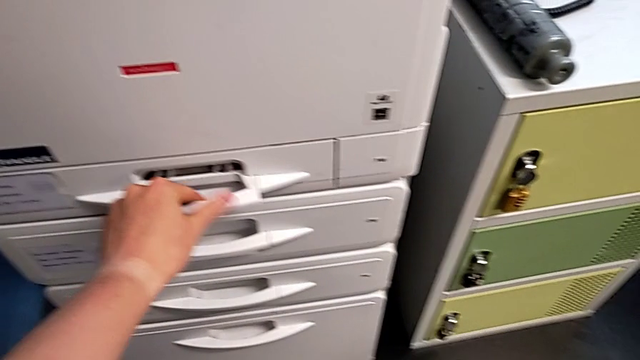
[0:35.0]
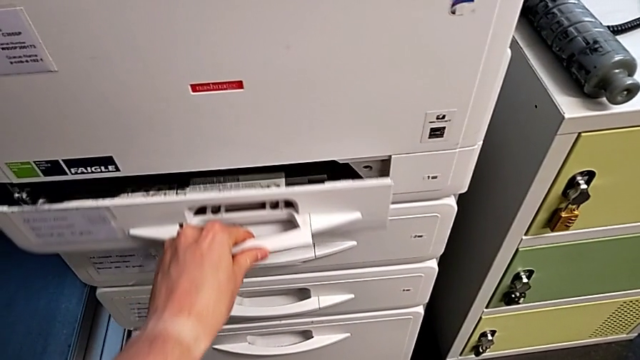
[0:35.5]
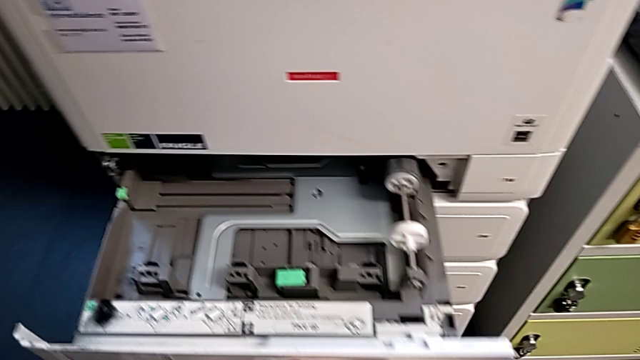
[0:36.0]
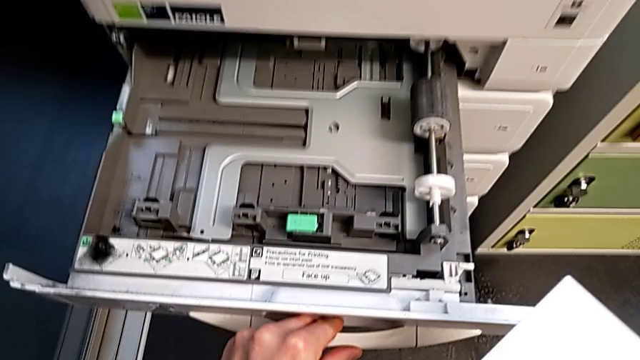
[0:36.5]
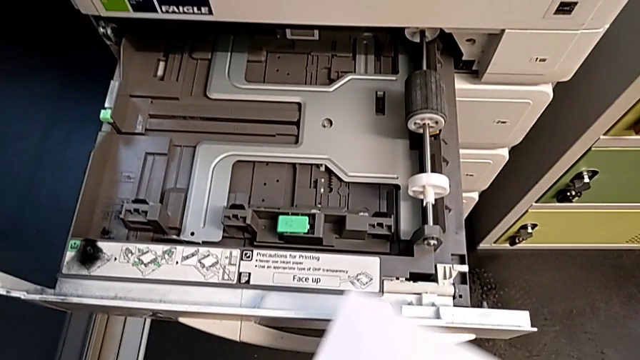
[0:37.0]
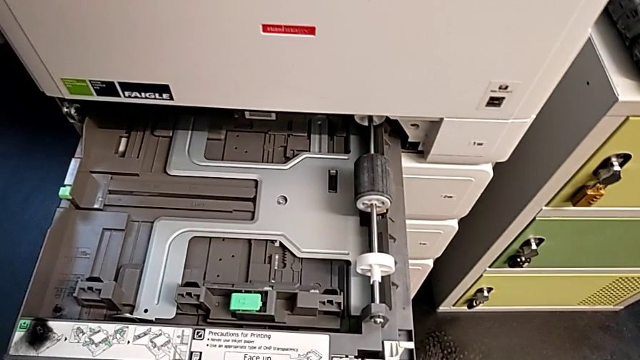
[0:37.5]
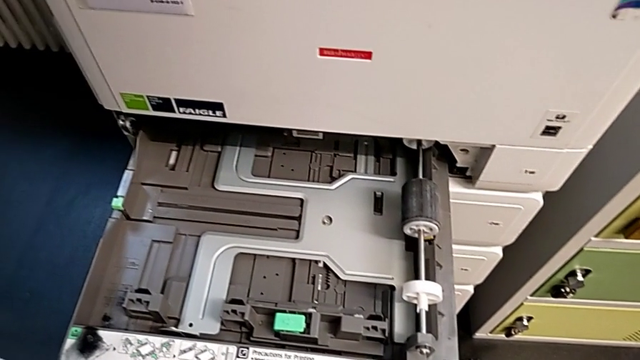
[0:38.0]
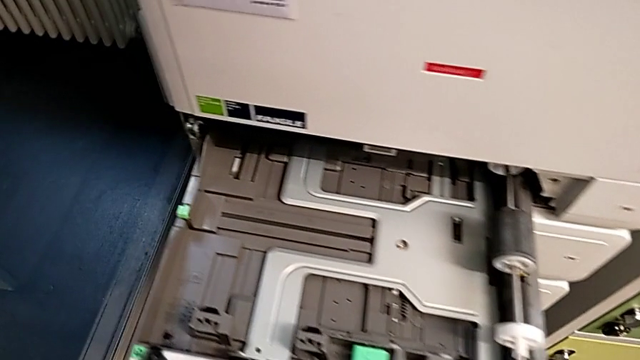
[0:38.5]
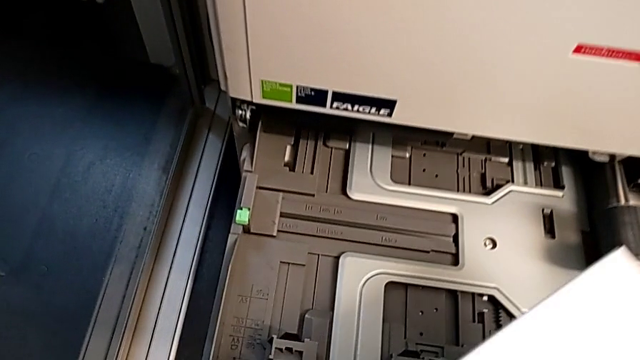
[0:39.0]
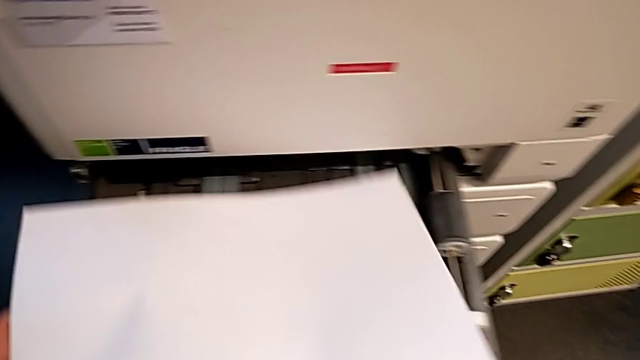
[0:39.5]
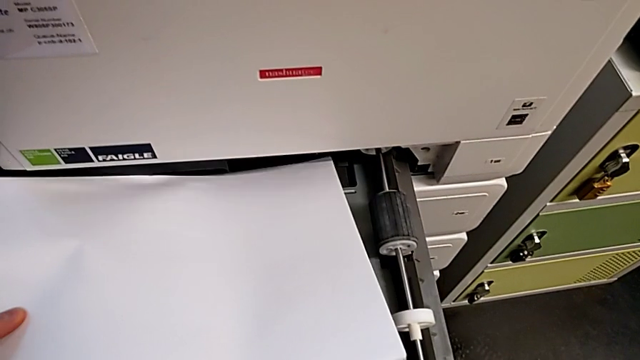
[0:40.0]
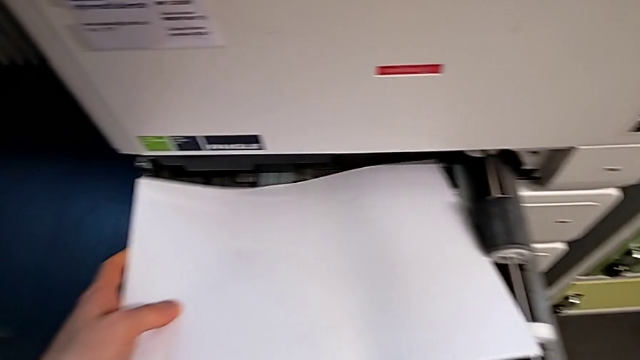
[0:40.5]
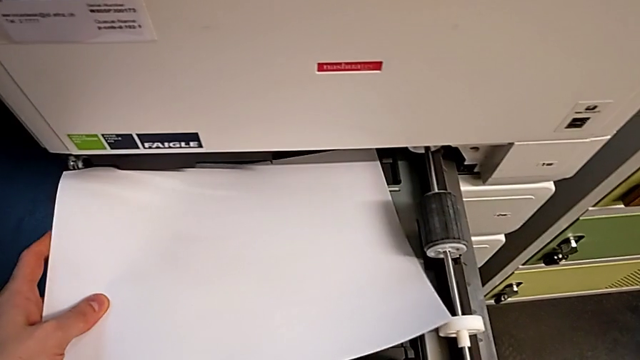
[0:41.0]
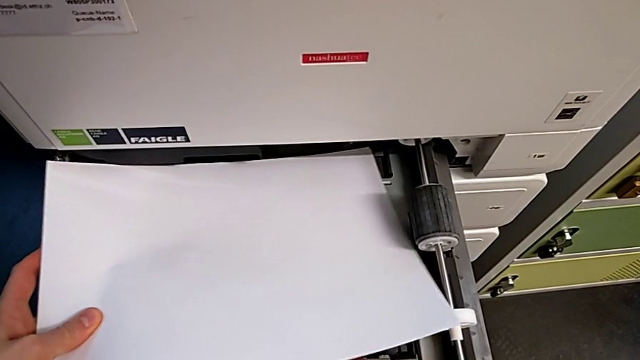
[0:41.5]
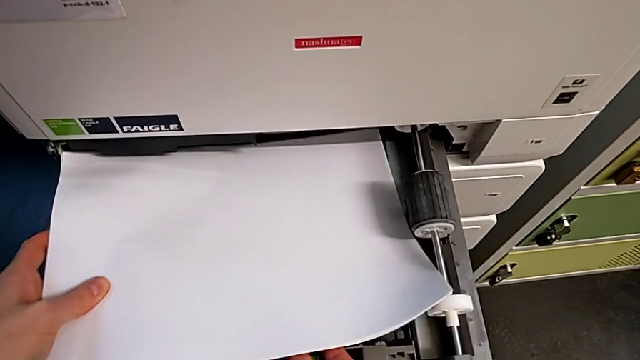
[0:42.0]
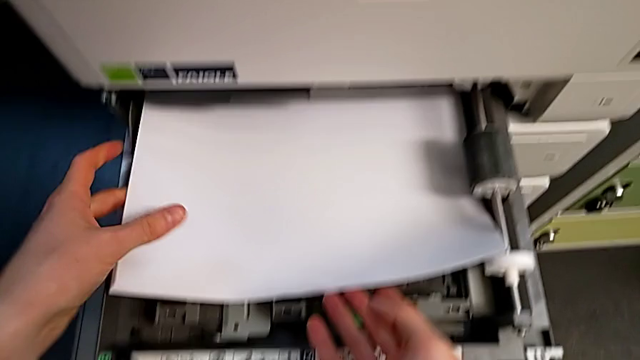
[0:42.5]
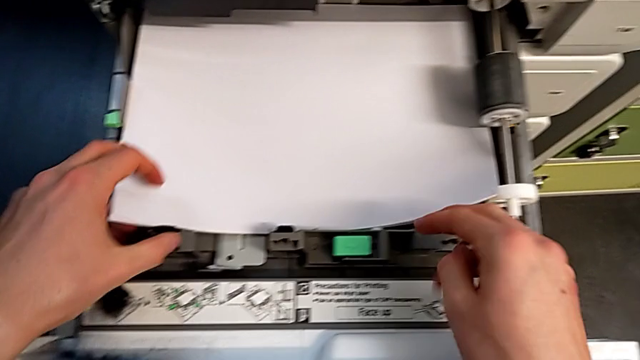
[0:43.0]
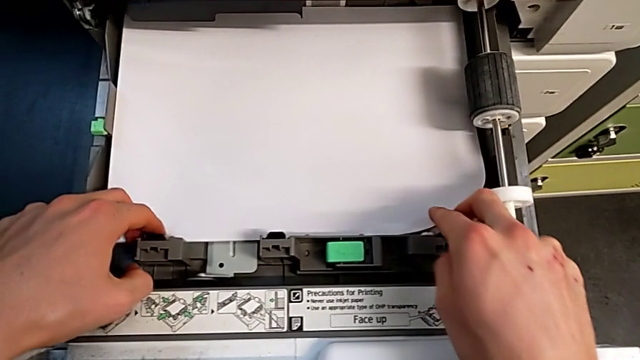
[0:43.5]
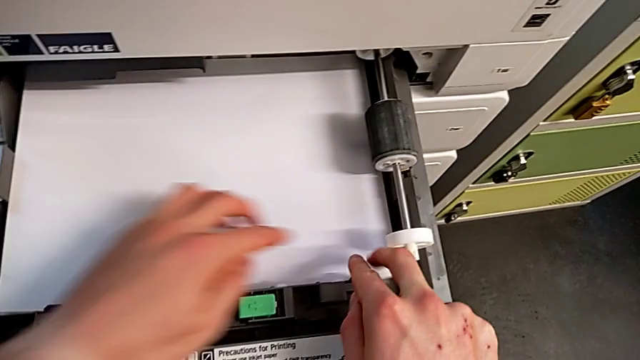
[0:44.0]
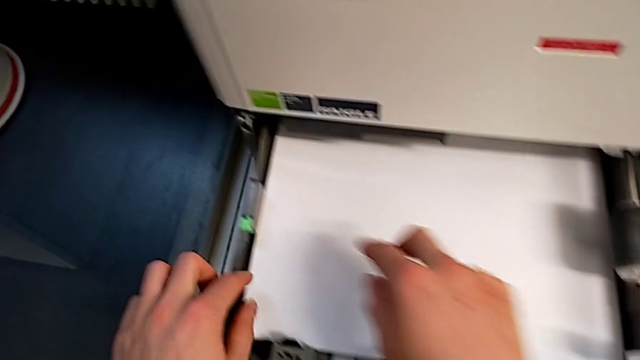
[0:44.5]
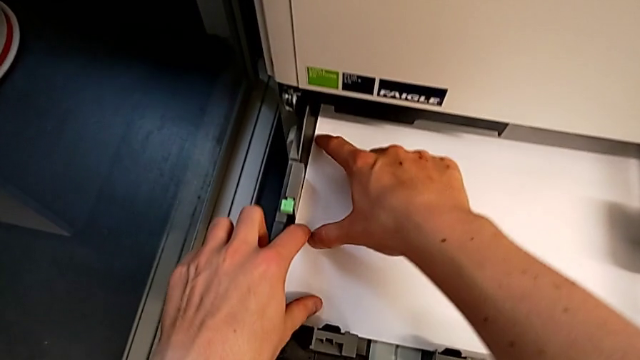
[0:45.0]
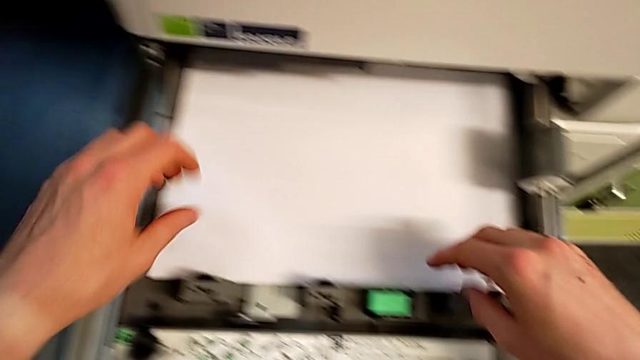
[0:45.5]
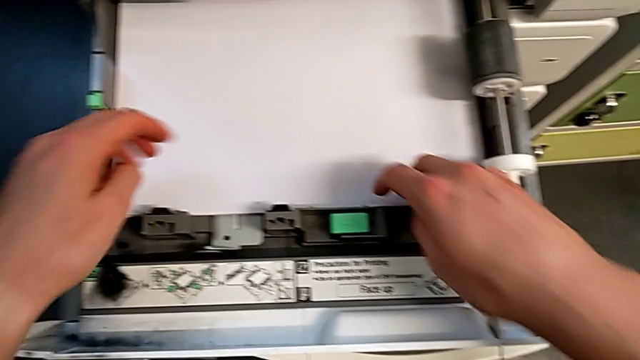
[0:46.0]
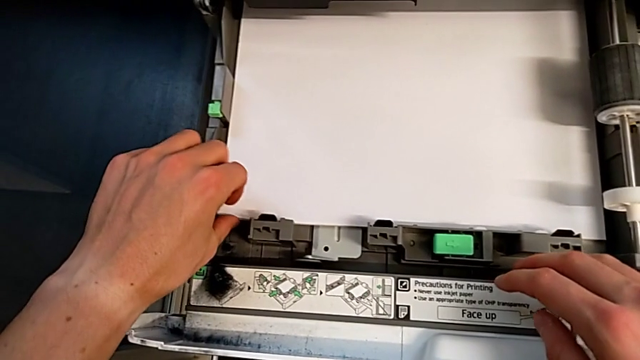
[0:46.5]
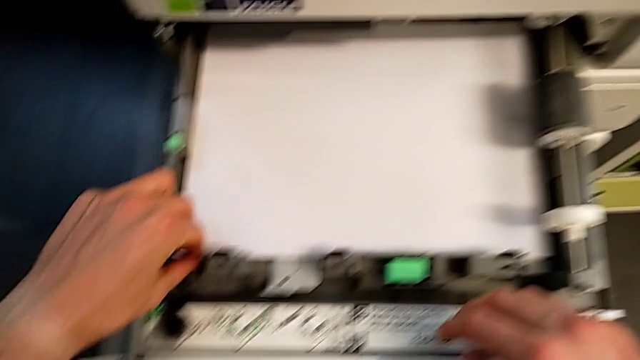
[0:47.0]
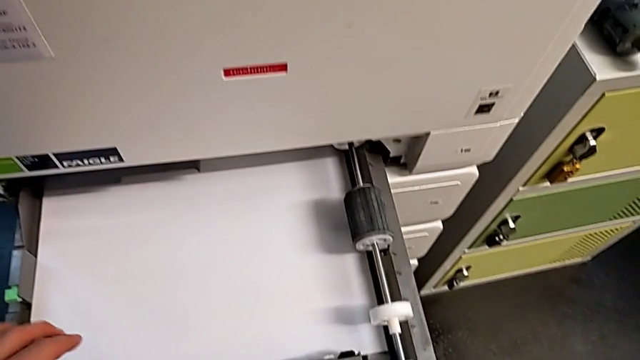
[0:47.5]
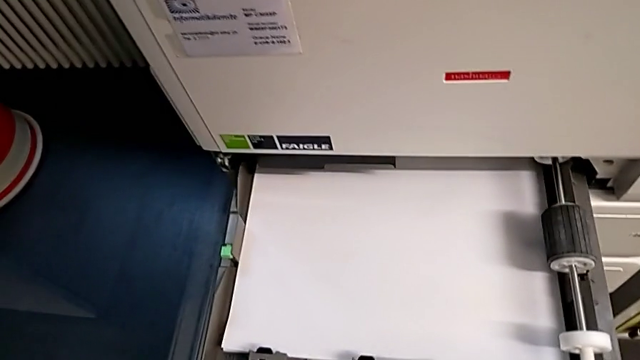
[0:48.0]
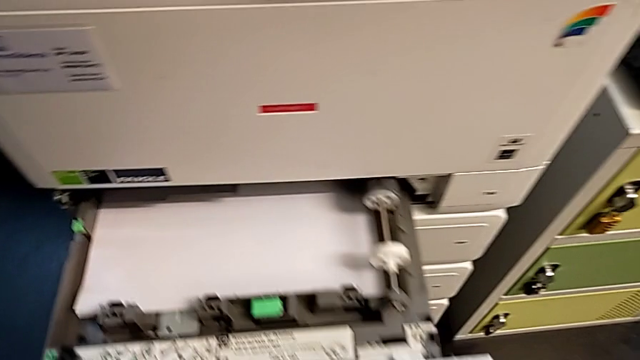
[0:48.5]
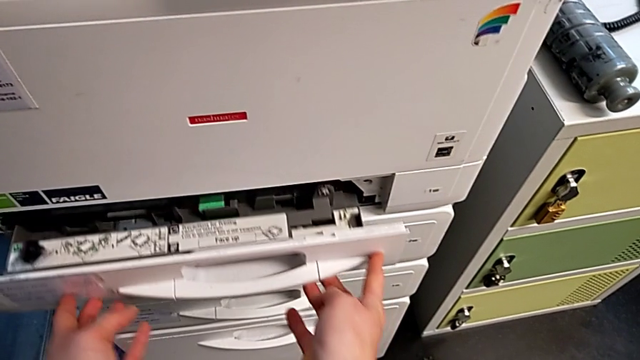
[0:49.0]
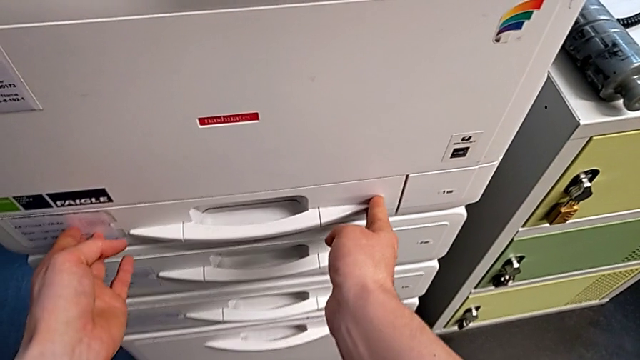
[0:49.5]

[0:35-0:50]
The camera wearer is loading the paper stack into the printer. They open the first paper tray, load the white paper stack and close the first paper tray.

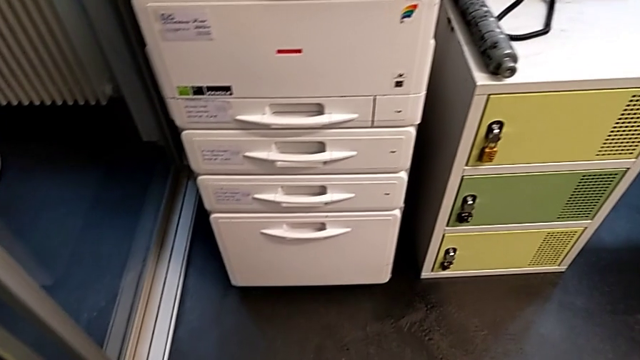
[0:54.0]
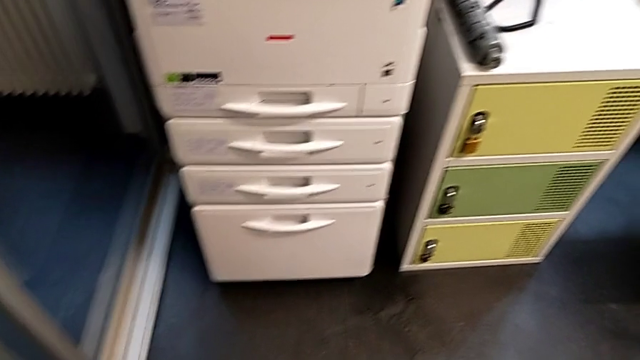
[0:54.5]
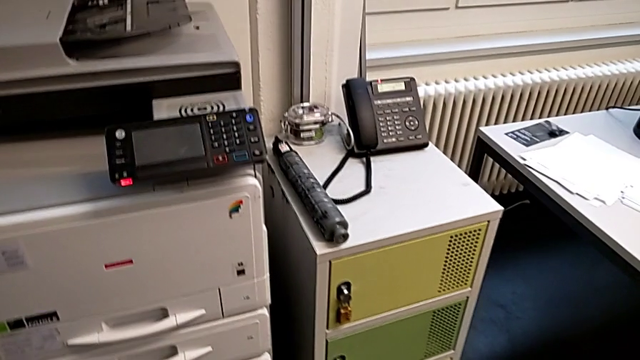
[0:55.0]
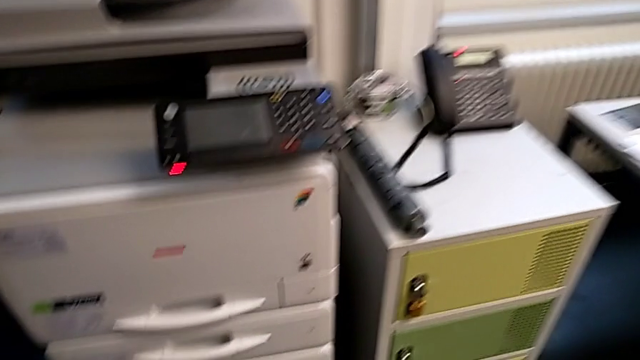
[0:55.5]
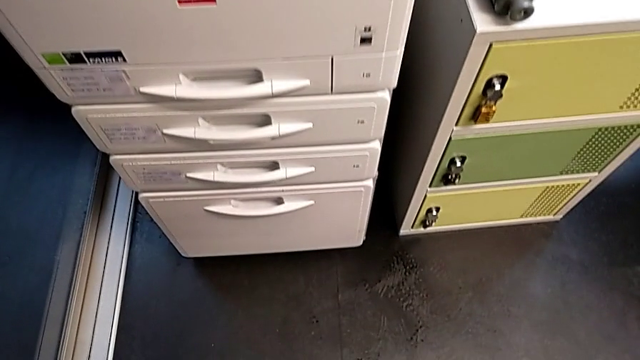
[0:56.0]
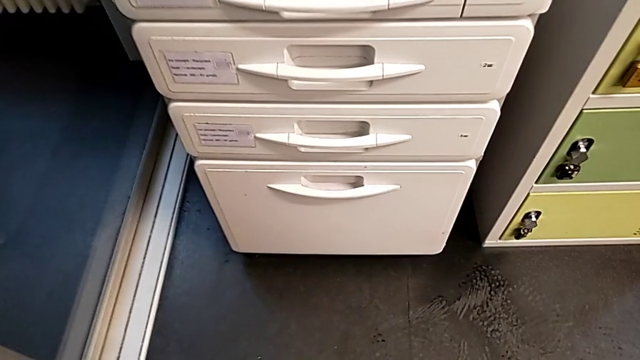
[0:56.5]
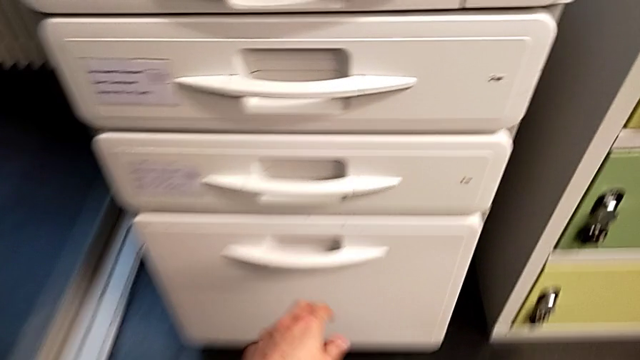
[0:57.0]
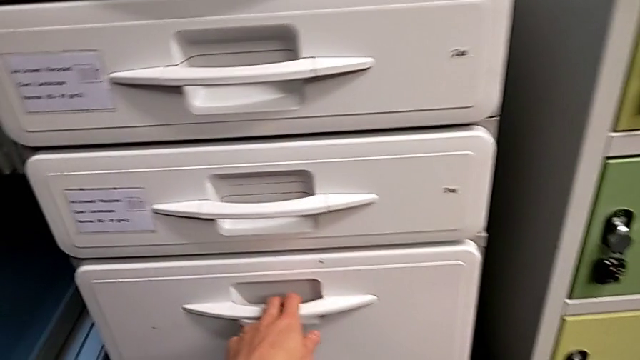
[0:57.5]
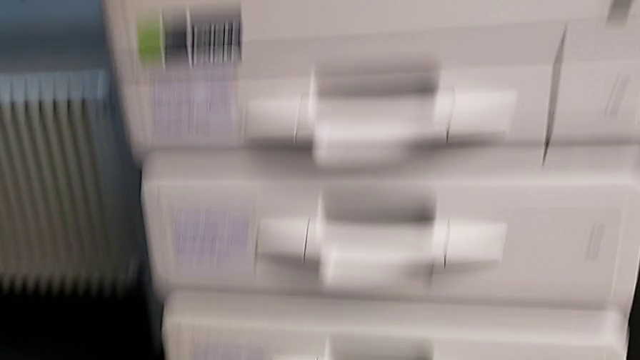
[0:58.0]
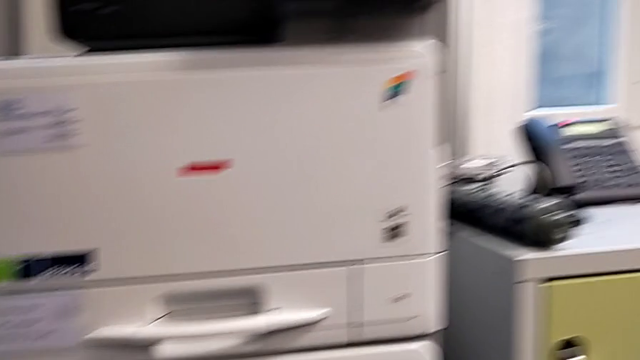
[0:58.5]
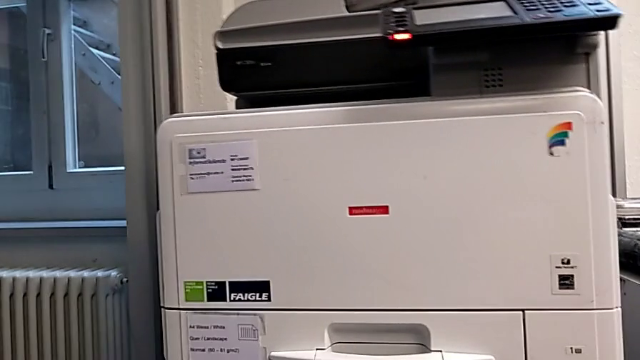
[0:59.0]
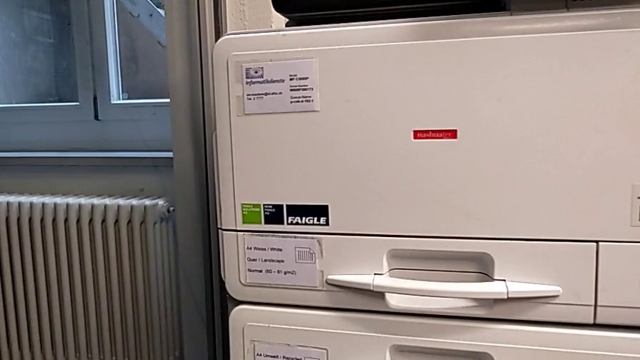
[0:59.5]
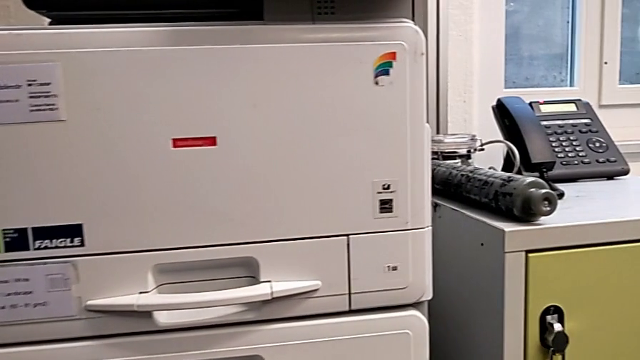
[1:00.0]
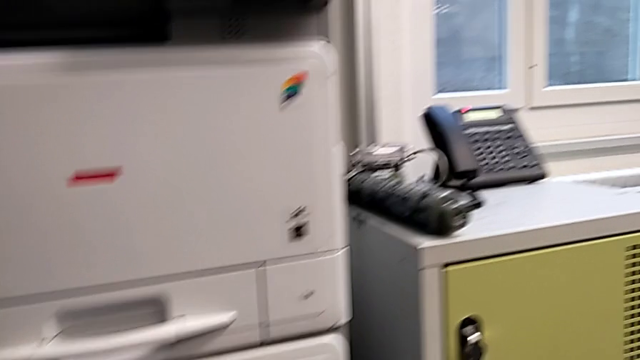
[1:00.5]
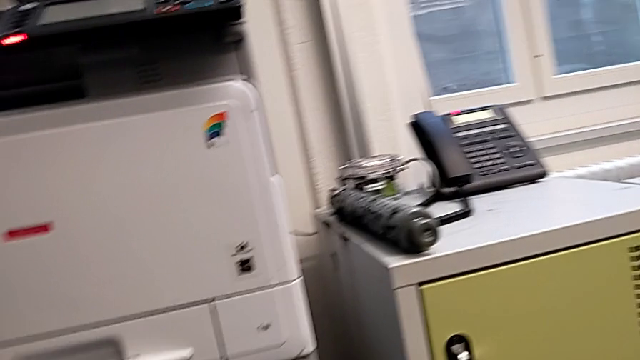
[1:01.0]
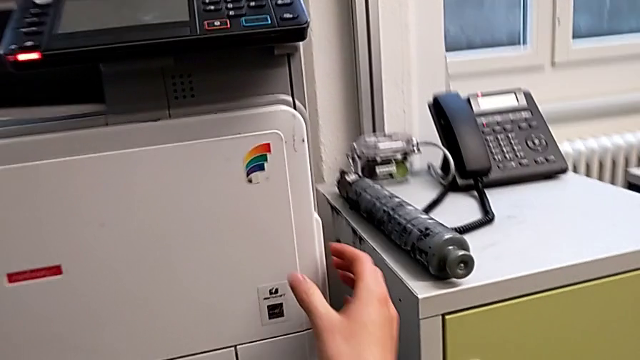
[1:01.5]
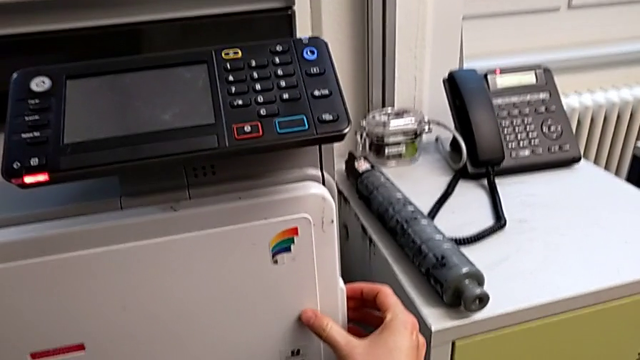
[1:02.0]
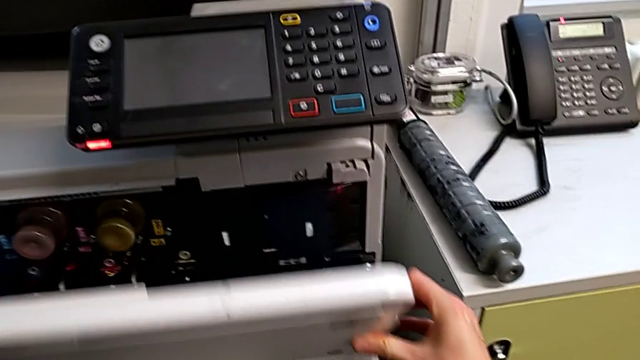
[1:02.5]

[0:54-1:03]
The camera wearer is exchanging the black ink cartridge. They wrongly grab the bottom paper tray, approach the top cartridge gate and open it.
